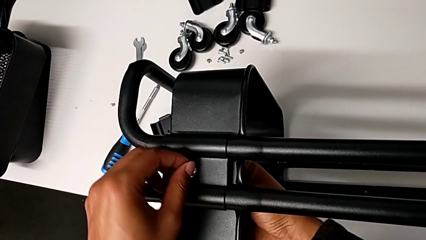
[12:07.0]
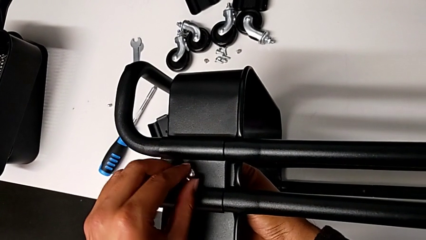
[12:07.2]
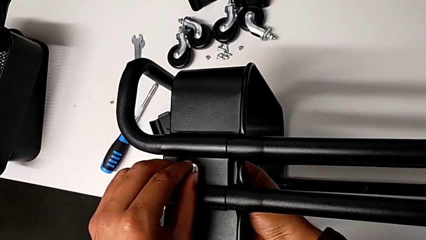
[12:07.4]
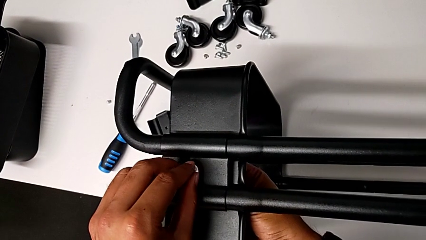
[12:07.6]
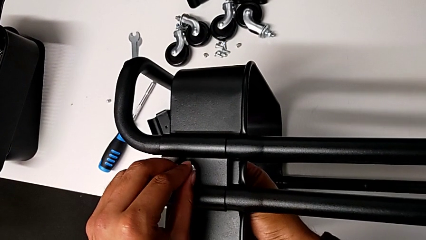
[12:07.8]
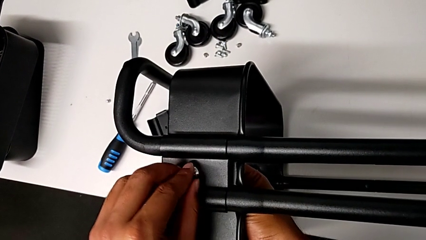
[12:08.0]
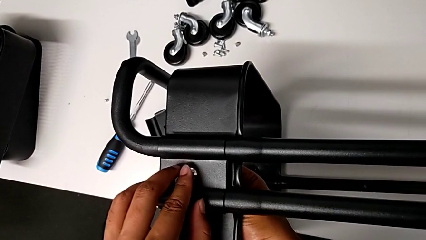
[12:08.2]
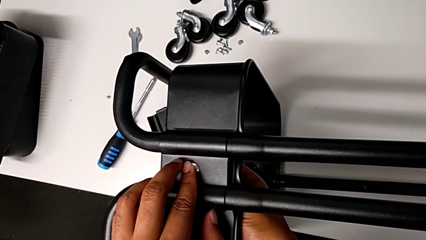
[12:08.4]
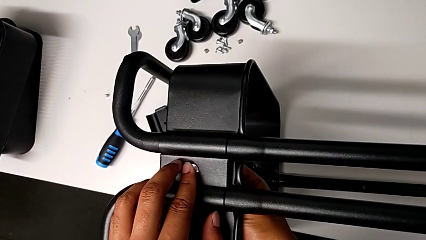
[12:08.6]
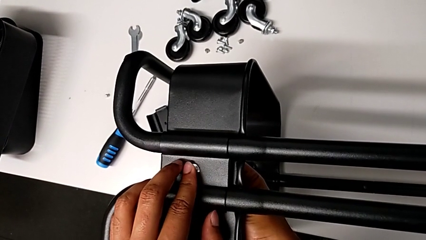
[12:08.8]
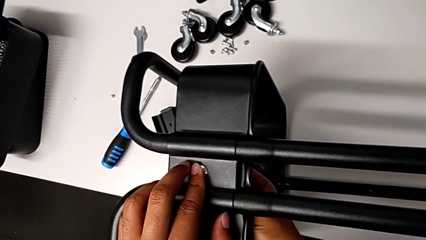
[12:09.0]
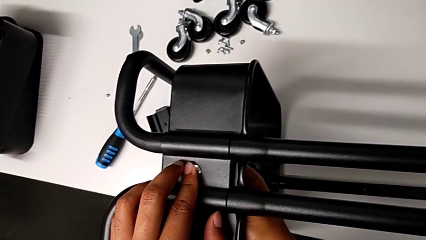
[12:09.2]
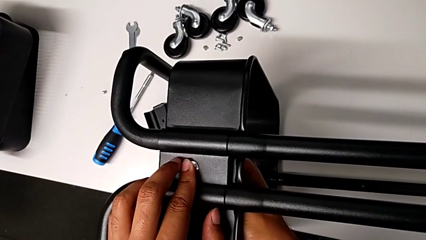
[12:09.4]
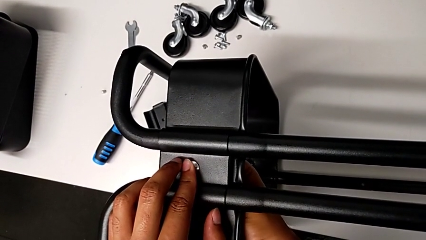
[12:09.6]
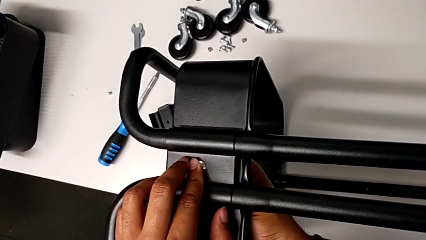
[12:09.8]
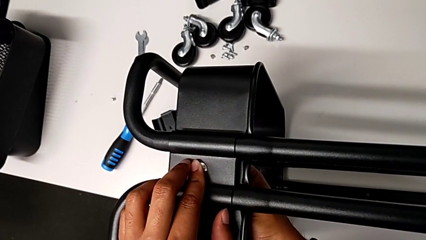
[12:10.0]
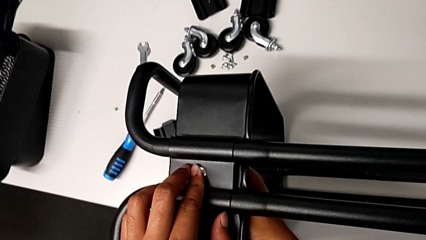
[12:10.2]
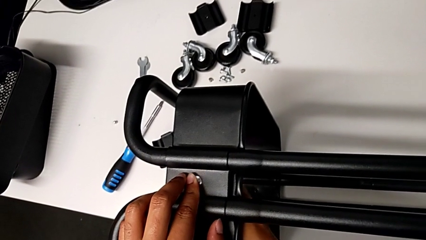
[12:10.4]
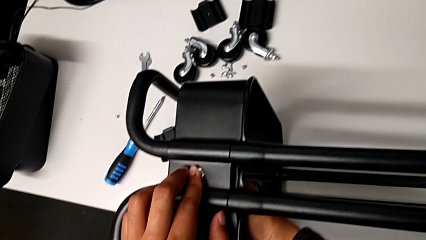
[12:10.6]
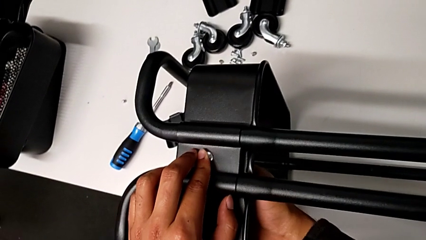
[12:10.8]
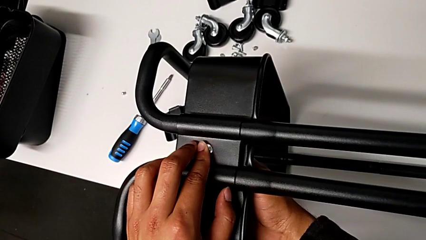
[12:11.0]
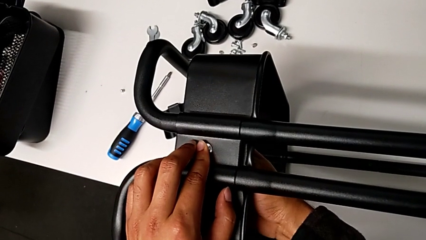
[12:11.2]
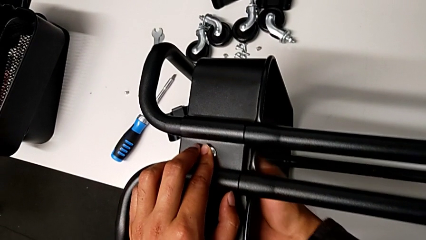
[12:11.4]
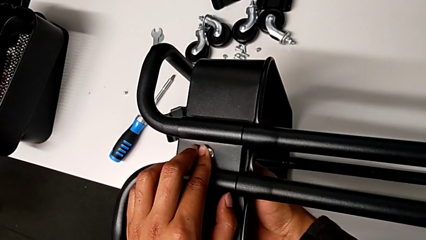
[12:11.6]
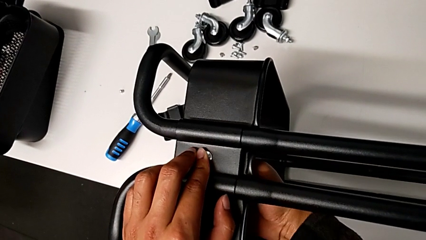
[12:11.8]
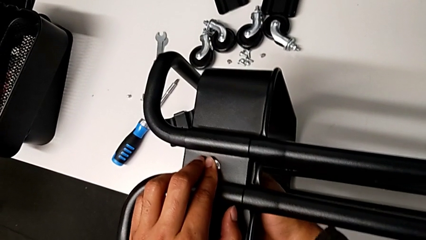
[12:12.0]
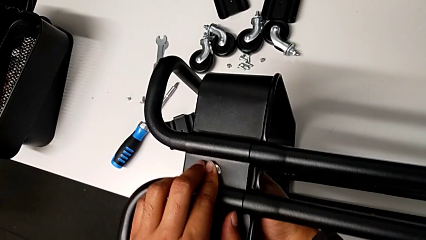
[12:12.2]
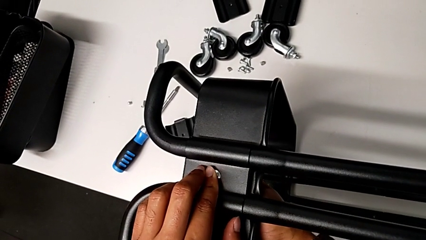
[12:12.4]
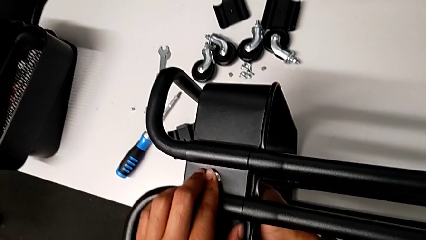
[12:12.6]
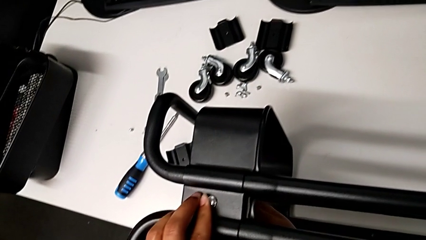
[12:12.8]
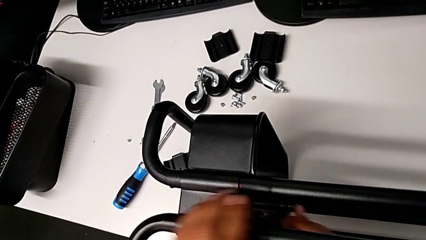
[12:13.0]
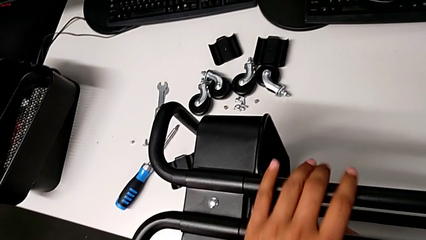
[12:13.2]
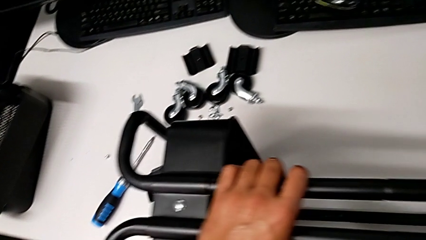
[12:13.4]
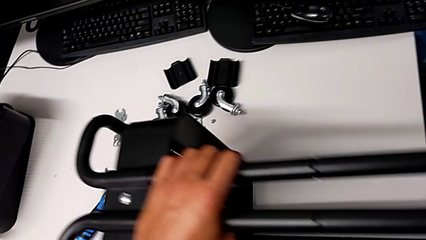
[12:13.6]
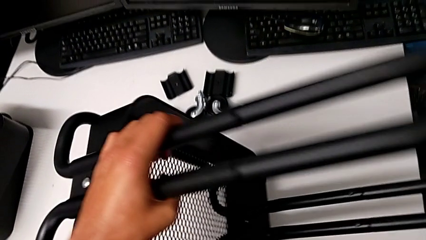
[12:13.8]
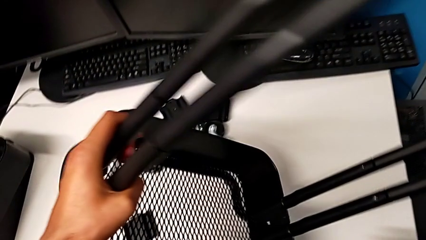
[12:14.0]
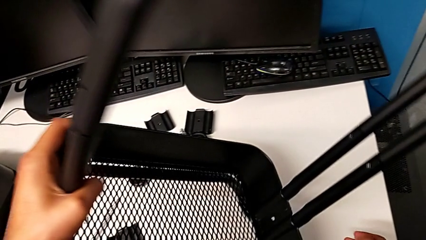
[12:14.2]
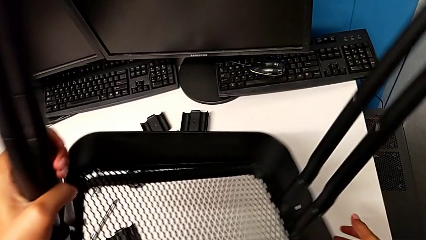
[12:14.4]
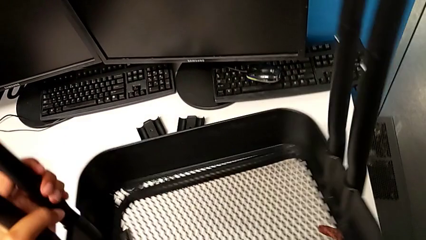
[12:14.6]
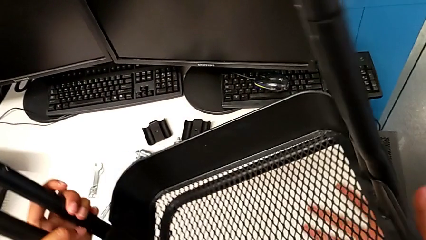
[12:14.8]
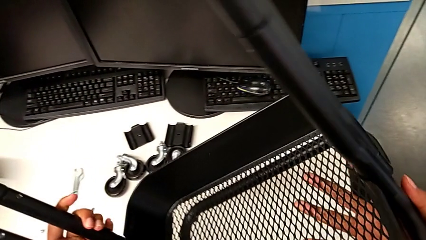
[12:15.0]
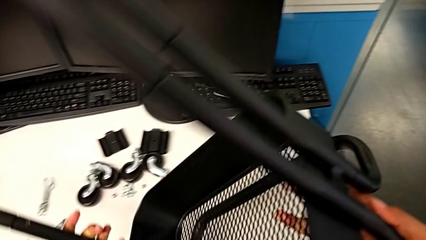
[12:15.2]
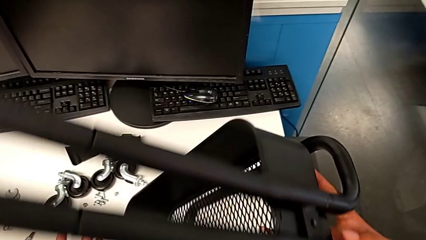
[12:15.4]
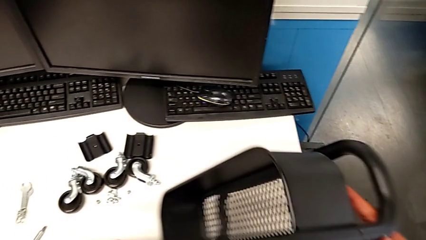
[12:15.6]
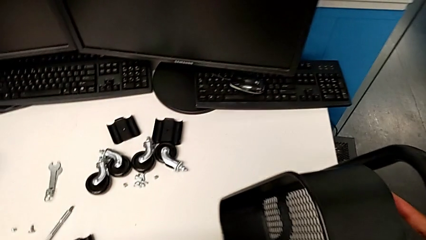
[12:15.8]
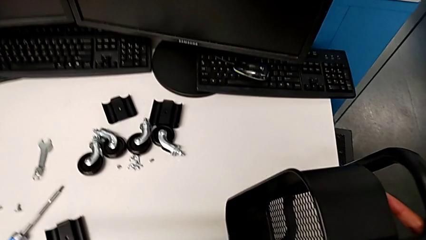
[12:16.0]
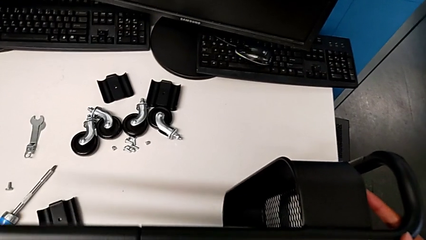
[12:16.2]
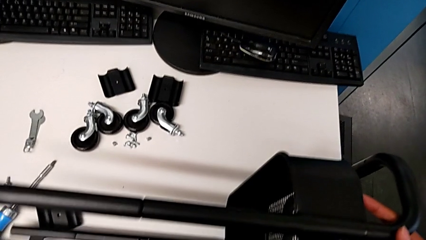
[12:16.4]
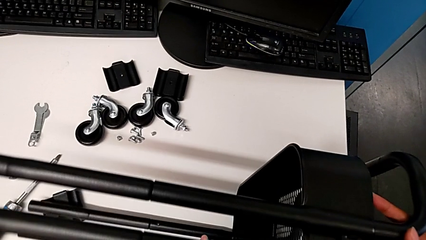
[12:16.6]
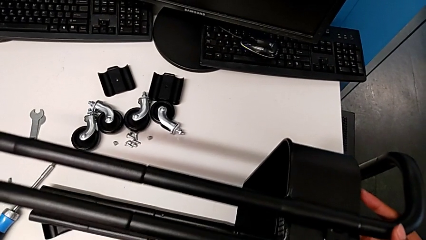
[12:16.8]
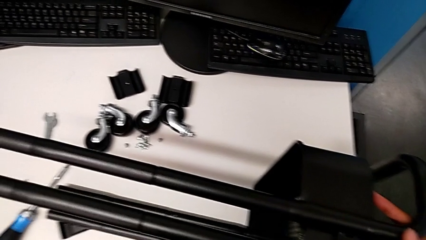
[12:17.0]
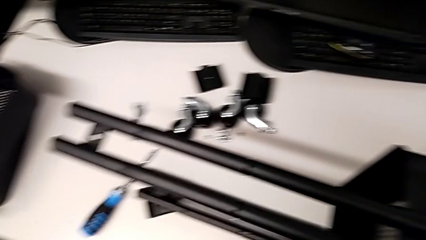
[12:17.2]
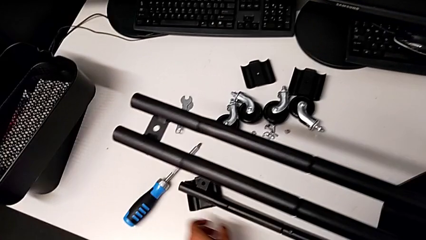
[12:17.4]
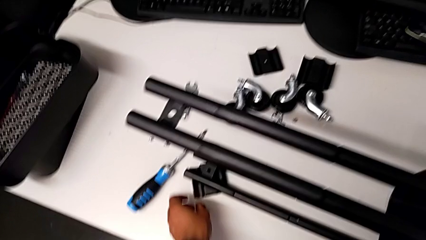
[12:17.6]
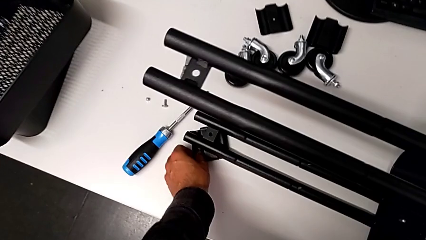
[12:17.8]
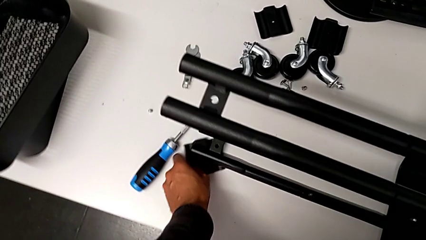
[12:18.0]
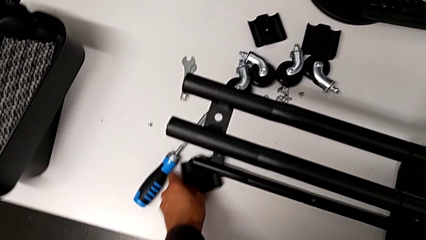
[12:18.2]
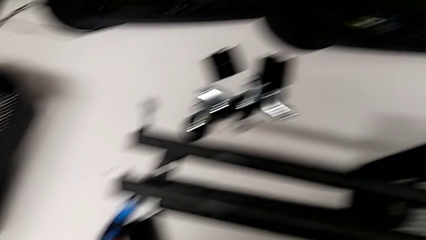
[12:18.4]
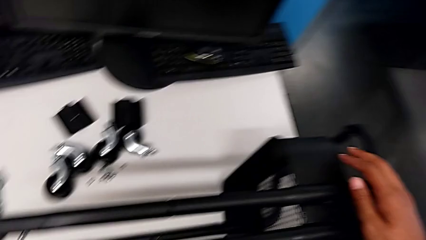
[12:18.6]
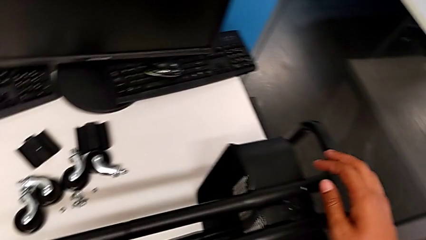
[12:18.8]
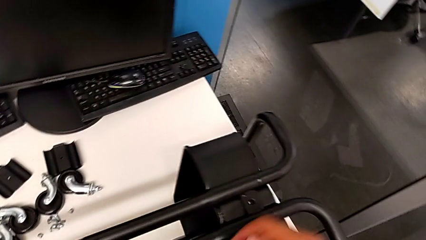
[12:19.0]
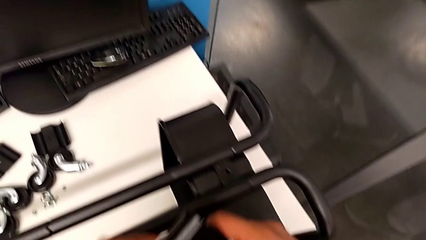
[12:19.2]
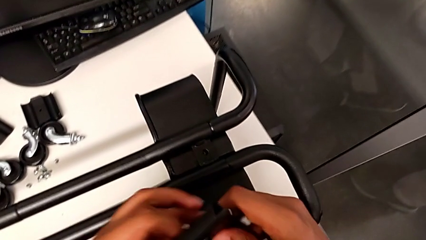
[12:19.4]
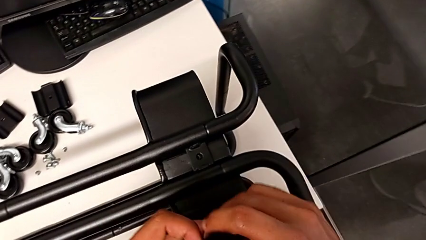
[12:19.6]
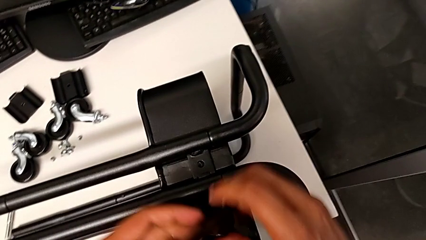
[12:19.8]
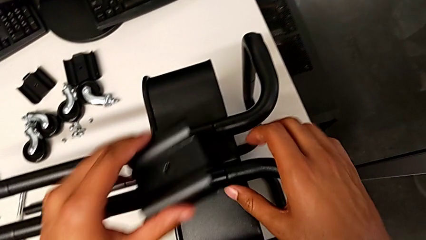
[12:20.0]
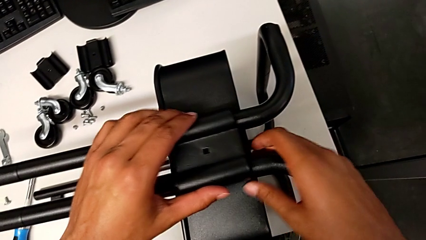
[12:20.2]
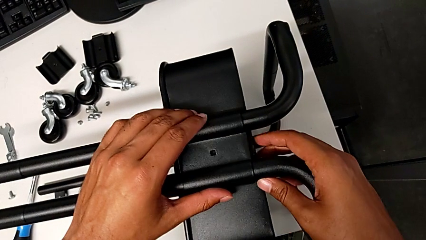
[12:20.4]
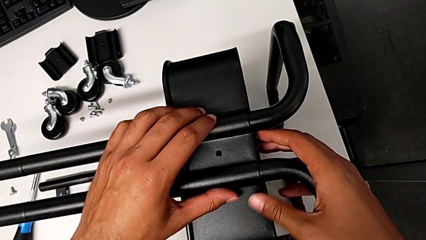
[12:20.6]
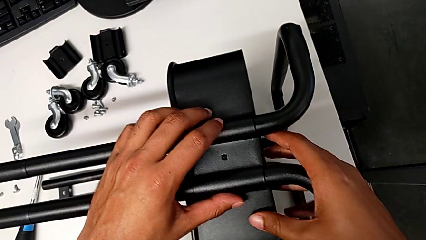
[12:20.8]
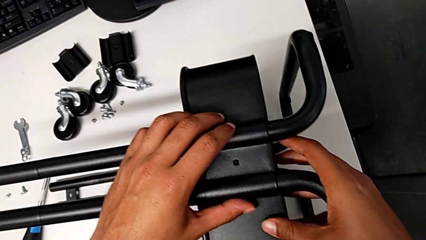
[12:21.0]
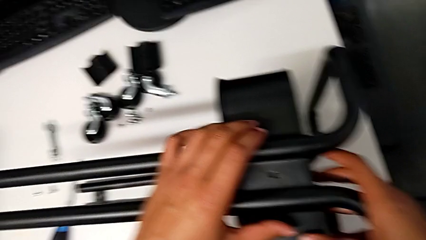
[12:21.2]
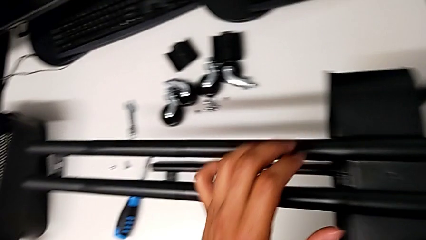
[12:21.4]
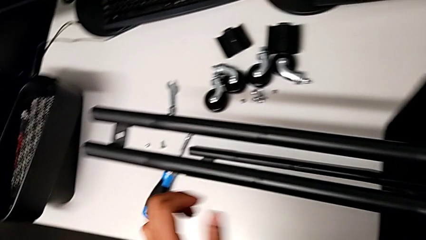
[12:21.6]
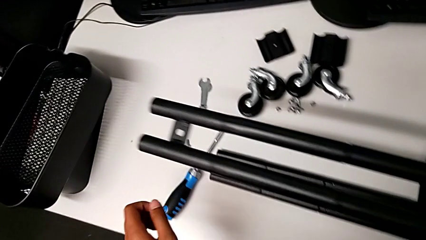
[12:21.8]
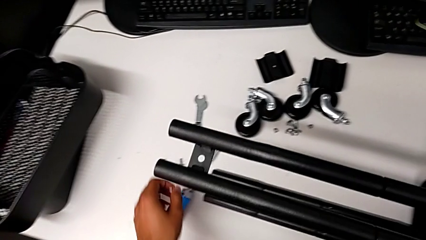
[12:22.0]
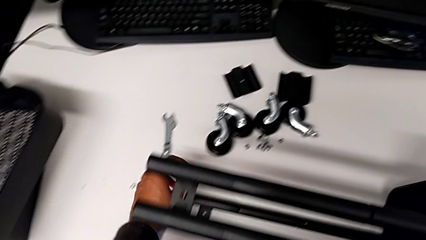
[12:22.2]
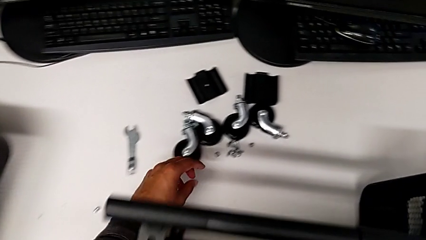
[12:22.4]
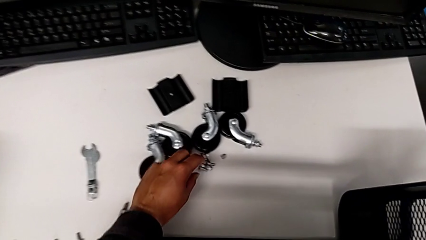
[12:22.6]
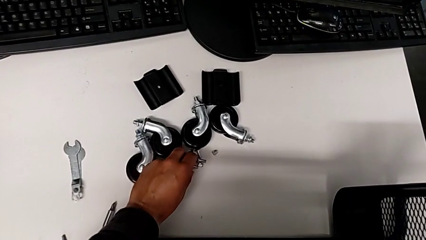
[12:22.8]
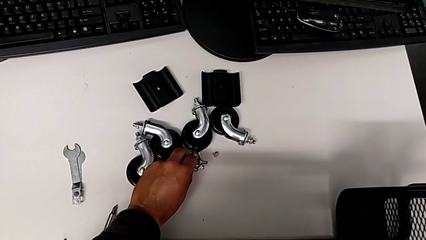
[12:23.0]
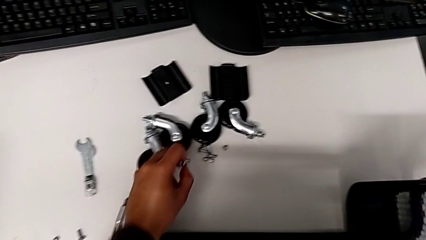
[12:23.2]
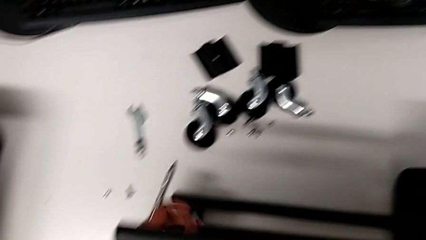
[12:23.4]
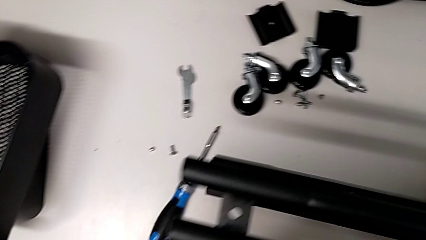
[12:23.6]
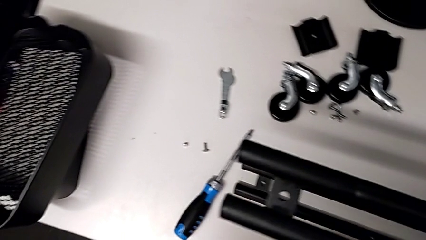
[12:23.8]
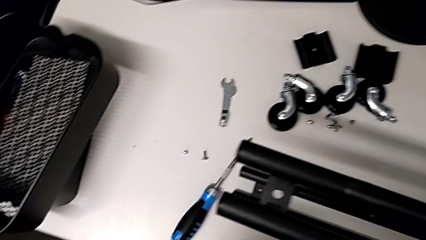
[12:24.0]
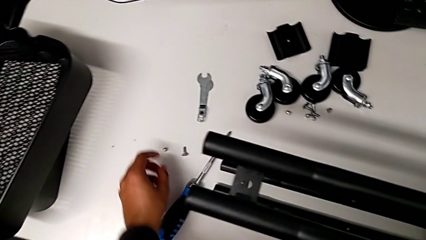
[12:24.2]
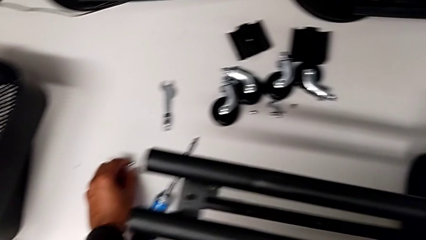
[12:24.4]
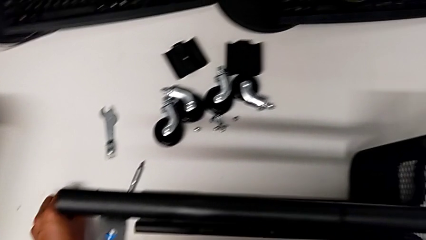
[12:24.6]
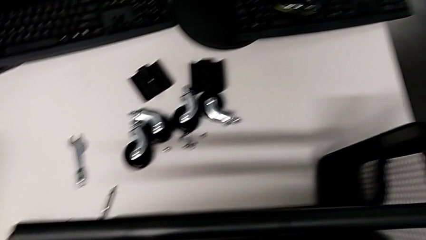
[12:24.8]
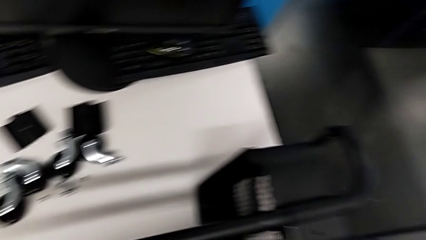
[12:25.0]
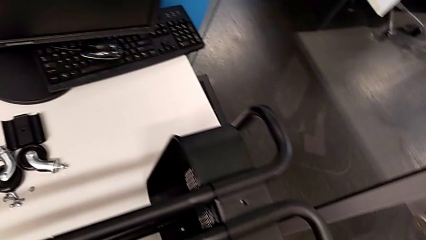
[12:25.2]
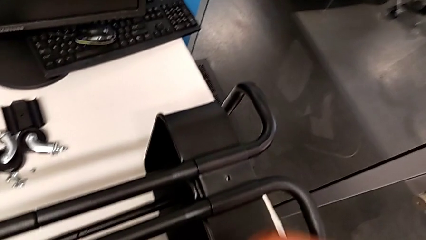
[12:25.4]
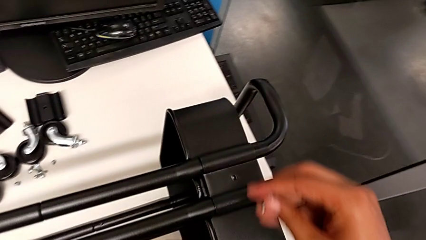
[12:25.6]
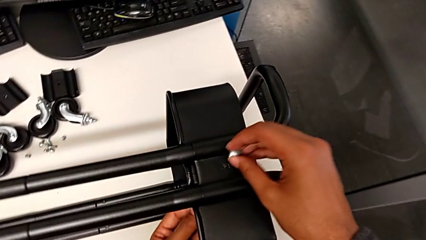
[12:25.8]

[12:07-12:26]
The camera wearer is screwing the tray. They screw the first bracket, rotate the utility cart, grab the second bracket and grab the screw.
